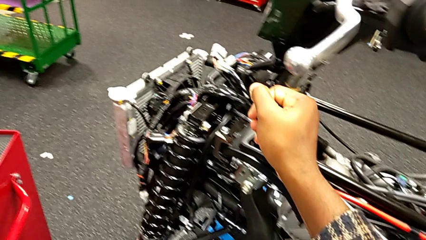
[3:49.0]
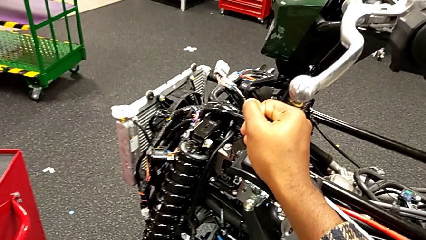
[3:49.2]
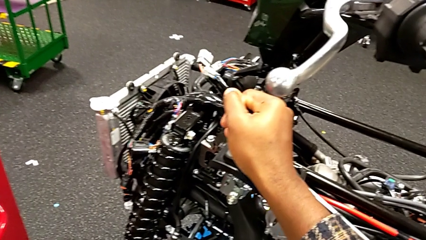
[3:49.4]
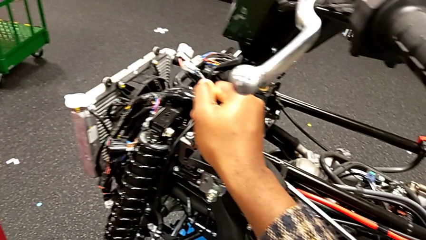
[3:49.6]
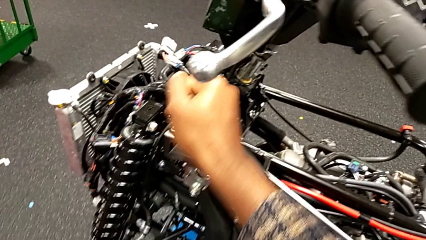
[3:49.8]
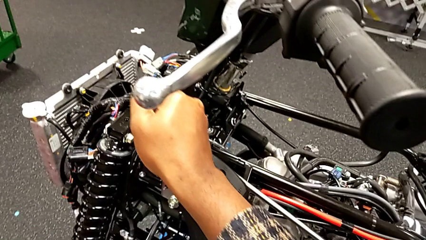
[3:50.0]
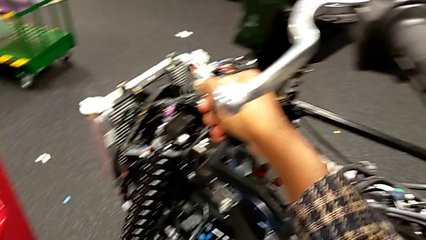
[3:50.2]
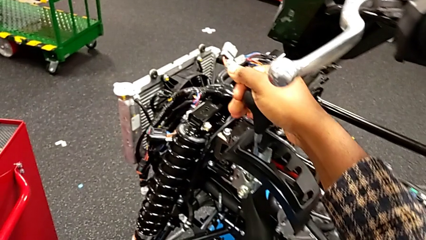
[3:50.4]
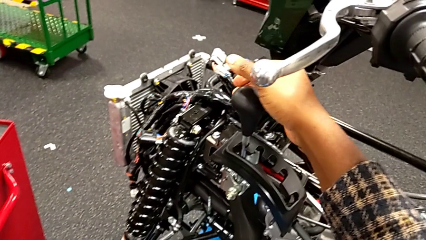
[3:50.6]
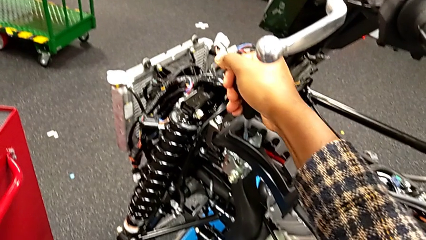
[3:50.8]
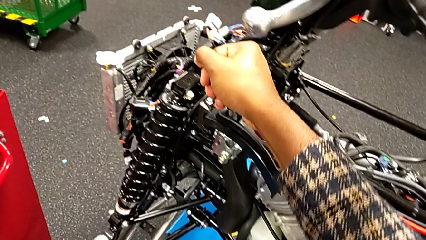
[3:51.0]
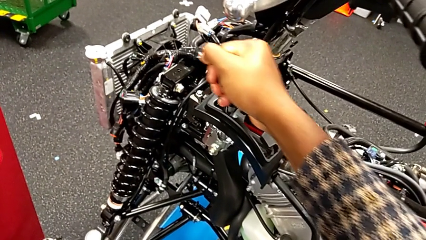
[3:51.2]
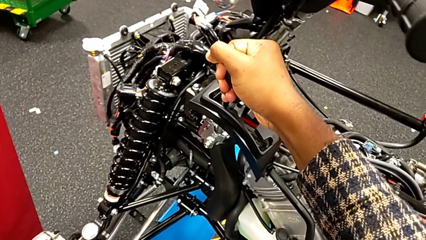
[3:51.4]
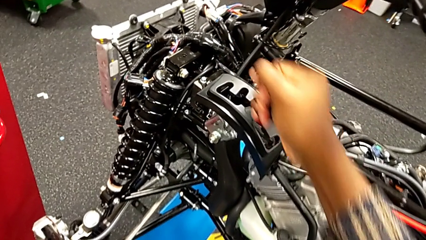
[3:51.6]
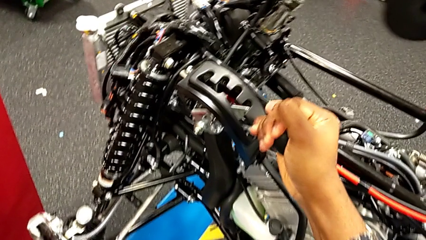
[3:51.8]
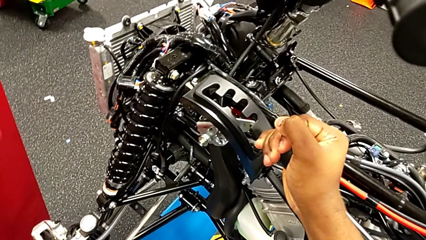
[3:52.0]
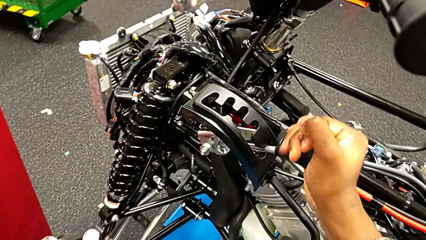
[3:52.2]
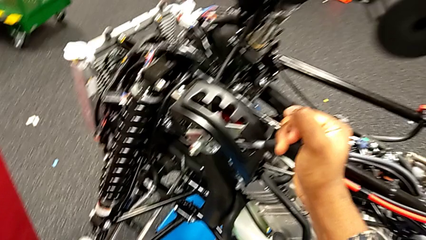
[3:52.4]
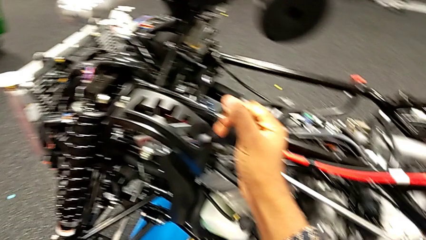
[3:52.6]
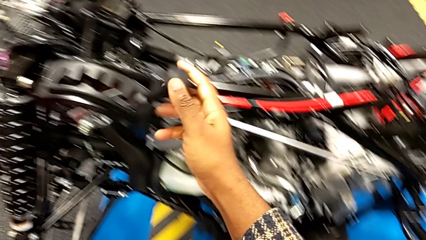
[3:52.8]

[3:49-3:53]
The camera wearer is changing the lever to different transmission settings. They keep shifting the lever.

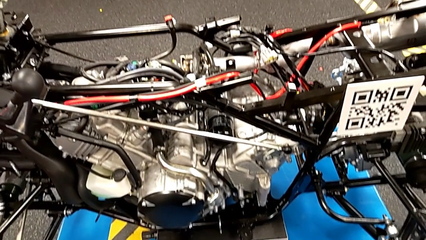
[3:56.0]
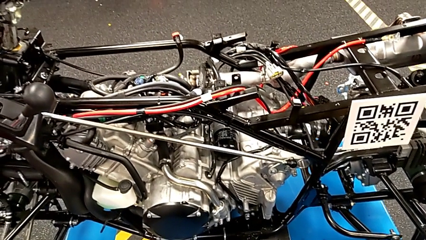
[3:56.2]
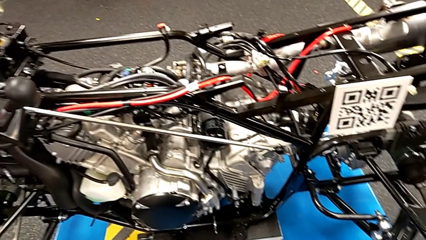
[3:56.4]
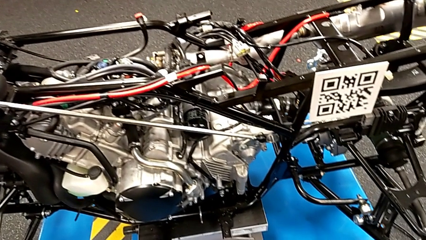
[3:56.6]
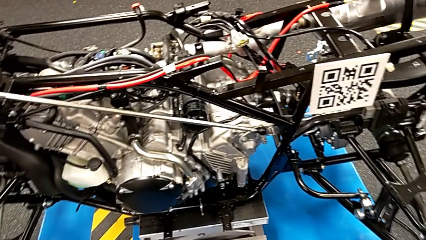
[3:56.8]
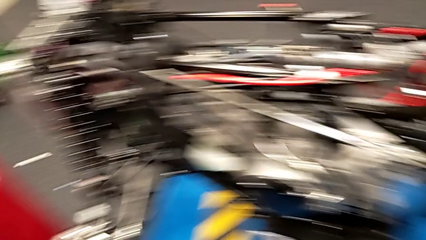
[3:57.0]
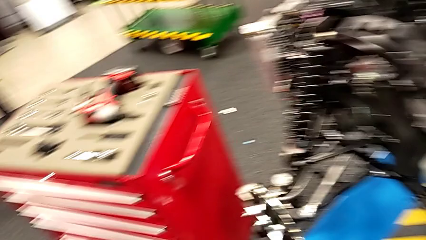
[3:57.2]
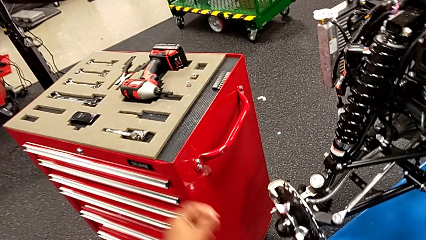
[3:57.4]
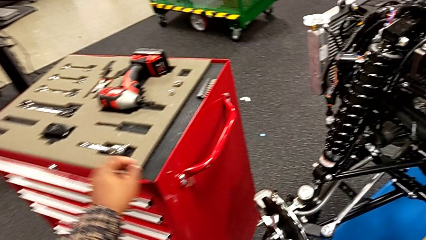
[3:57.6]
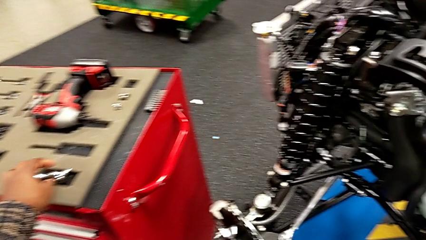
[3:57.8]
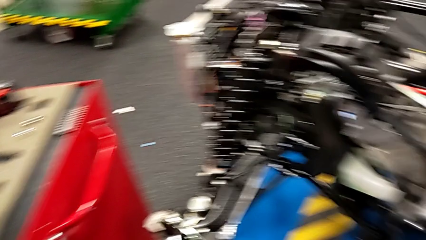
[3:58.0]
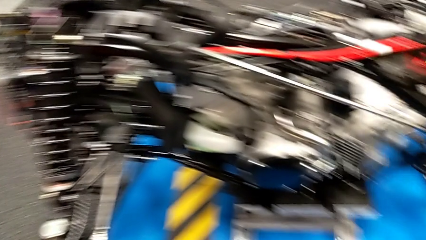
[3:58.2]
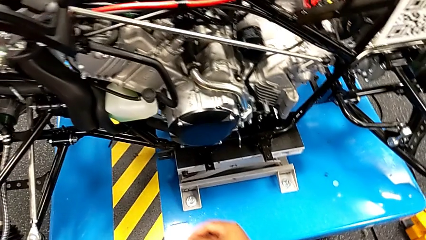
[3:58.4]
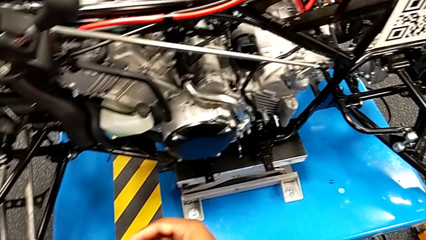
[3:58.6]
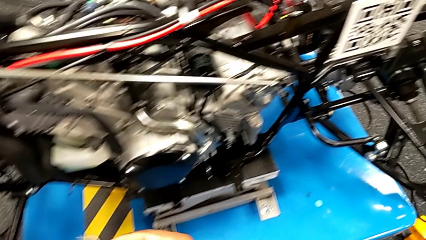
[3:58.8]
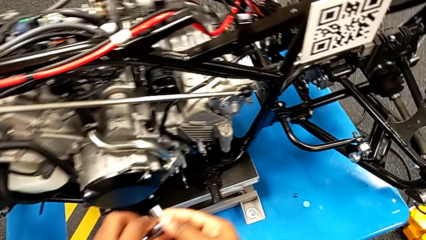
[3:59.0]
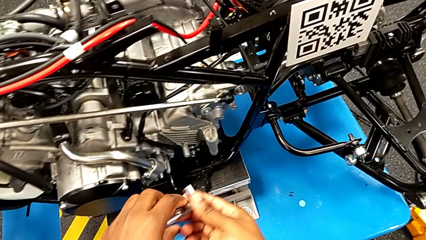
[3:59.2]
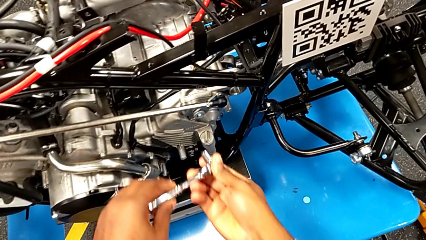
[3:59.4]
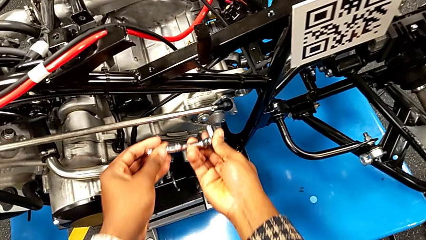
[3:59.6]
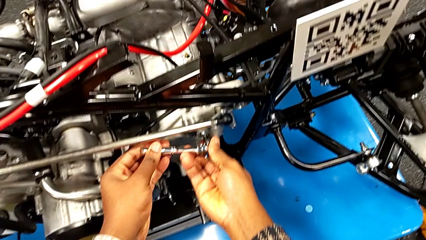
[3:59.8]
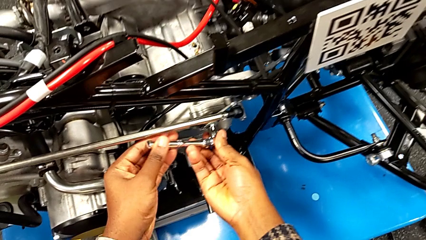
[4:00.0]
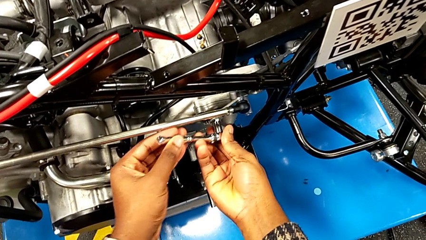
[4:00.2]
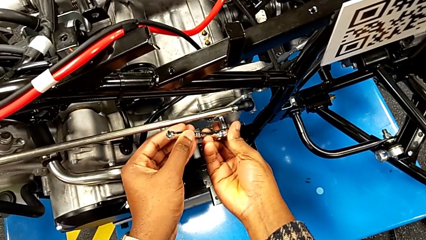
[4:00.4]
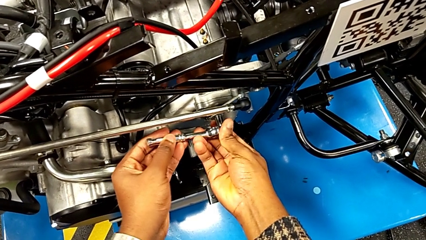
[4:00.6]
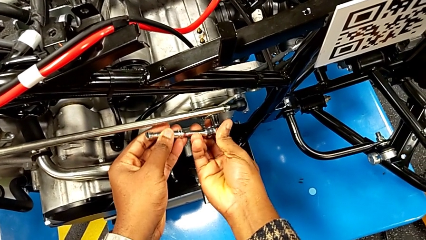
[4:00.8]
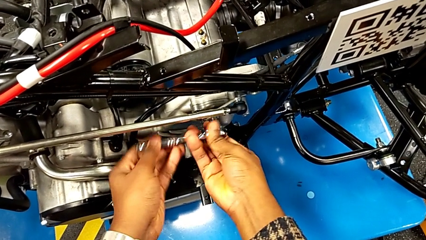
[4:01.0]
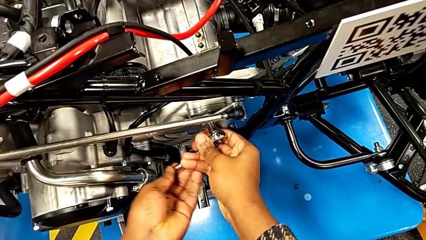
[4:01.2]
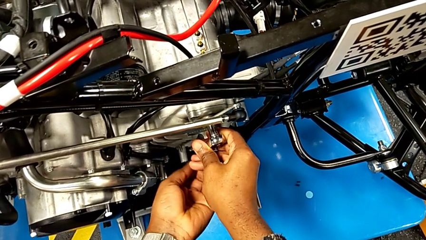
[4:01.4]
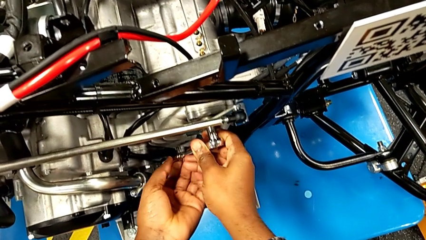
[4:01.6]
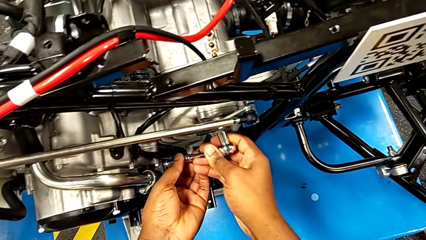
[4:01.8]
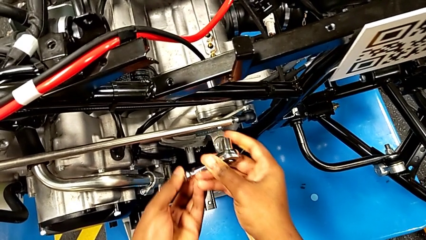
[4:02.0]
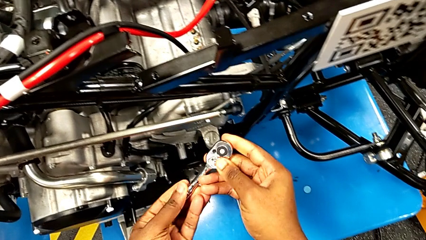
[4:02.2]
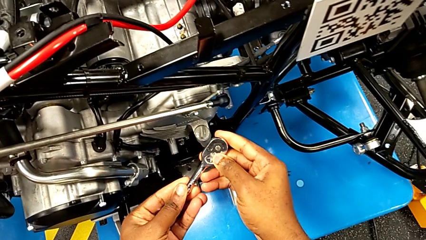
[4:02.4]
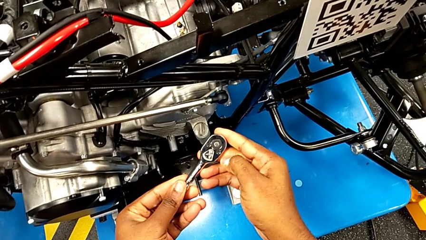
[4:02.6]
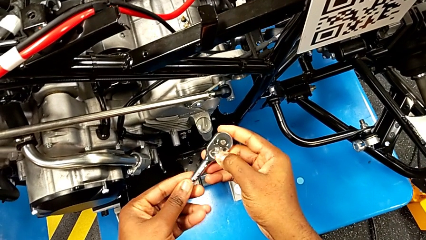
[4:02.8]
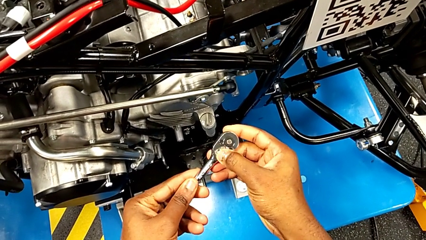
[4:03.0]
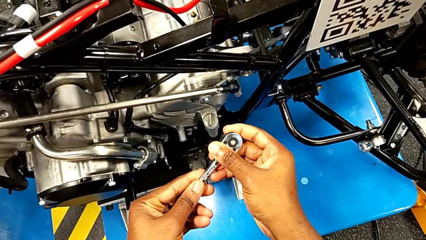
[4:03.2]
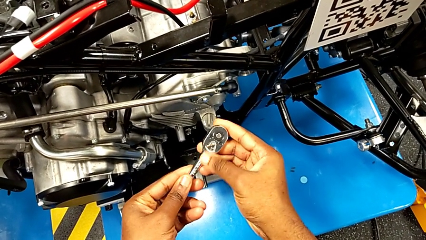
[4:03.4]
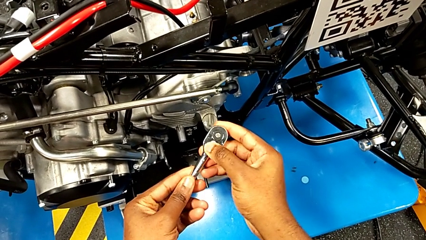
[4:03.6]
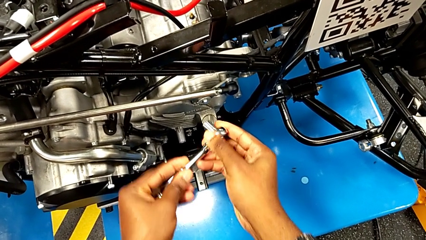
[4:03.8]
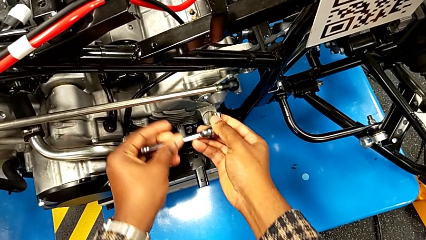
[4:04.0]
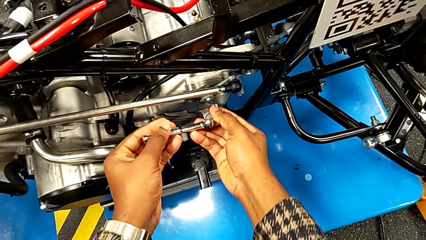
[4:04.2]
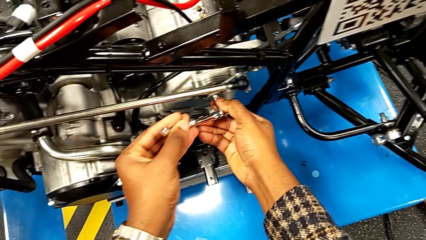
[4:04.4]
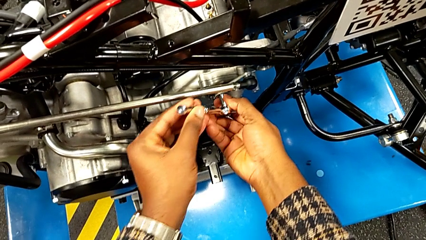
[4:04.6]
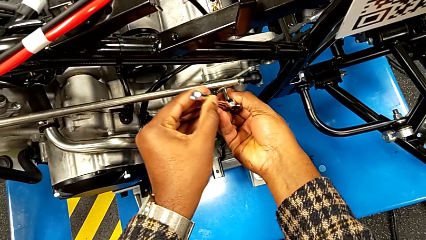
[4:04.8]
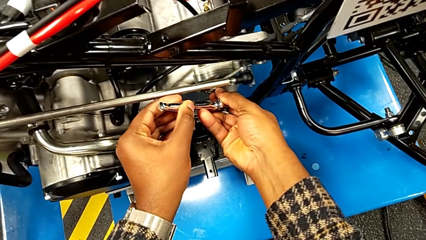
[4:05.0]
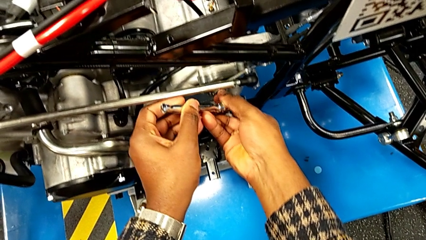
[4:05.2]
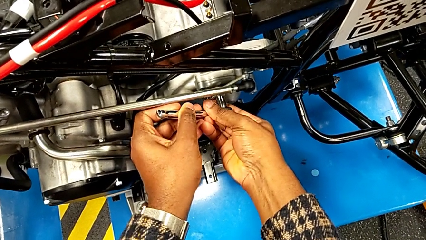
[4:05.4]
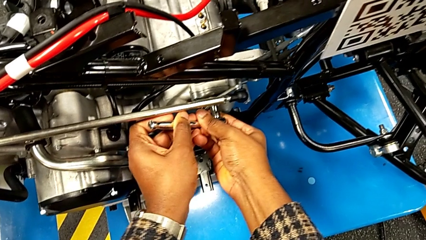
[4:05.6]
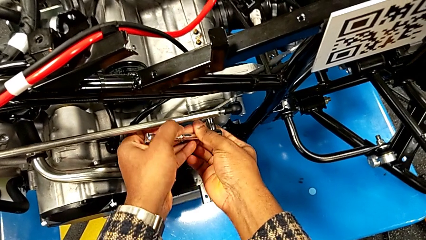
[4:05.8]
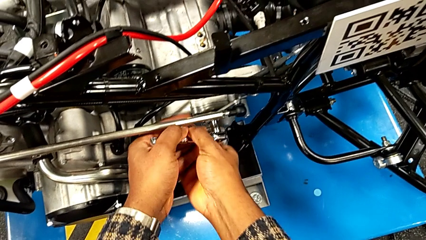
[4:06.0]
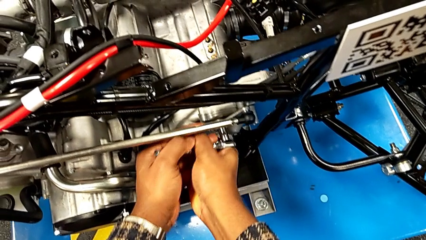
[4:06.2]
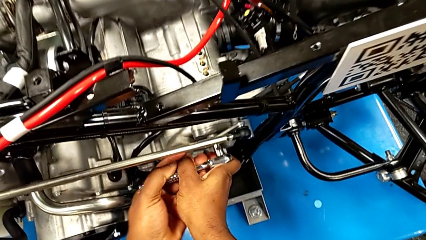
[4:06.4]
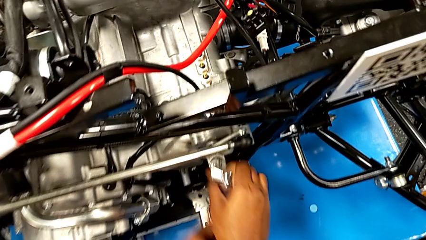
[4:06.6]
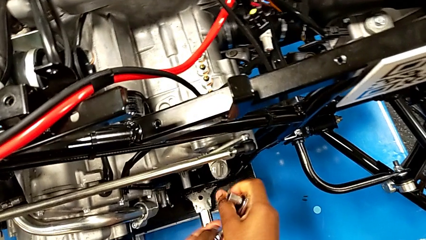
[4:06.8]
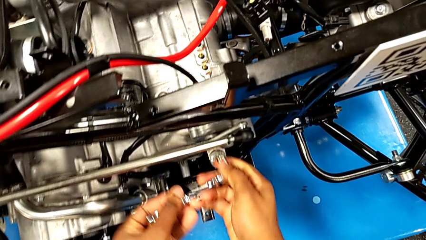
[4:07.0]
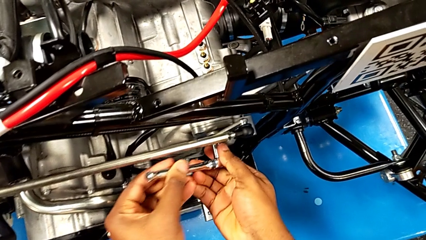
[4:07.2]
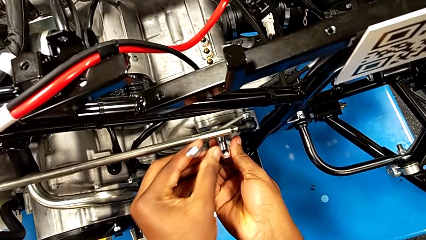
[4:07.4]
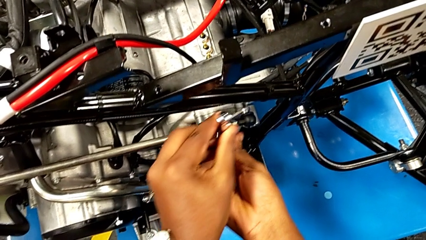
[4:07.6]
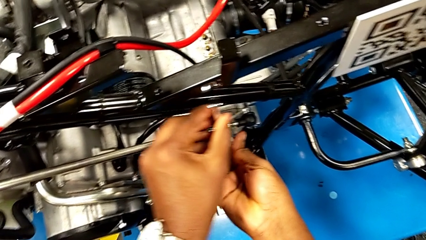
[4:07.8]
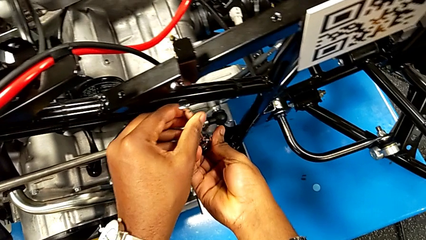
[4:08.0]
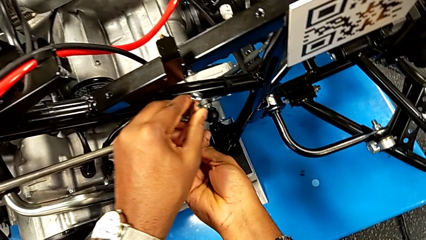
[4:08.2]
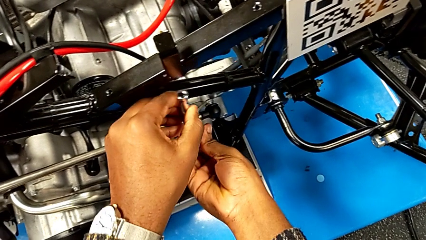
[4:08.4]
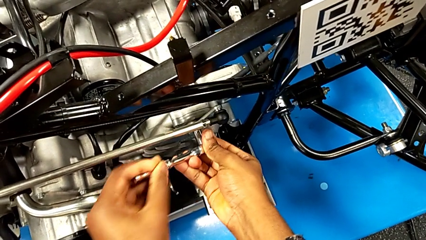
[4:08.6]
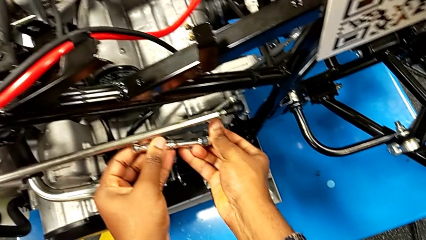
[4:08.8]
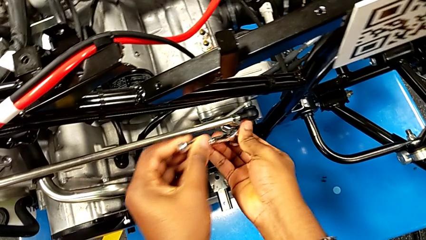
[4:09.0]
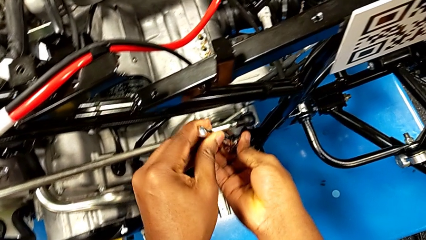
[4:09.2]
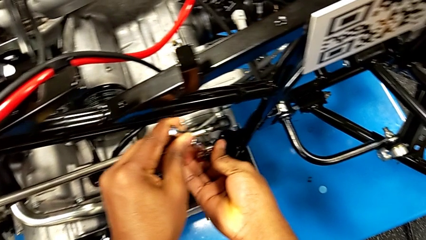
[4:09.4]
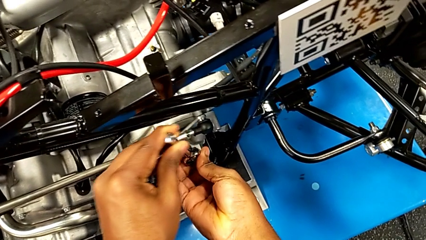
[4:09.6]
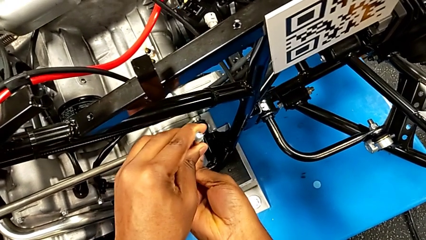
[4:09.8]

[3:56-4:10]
The camera wearer is unscrewing the bolt from the lever arm. They grab the ratchet, insert it, wrongly rotate it, withdraw it, slide the ratchet adjuster, insert the ratchet, wrongly withdraw it, slipping the ratchet, and insert it.
